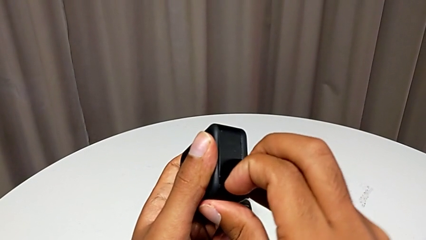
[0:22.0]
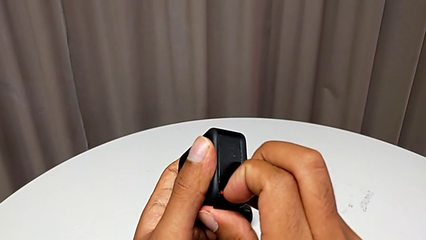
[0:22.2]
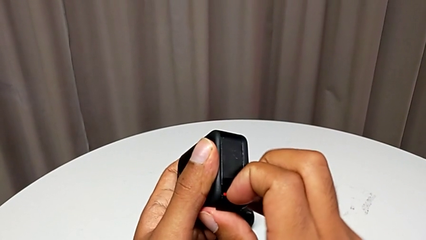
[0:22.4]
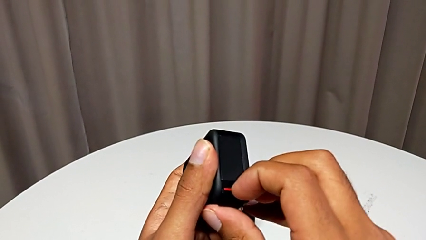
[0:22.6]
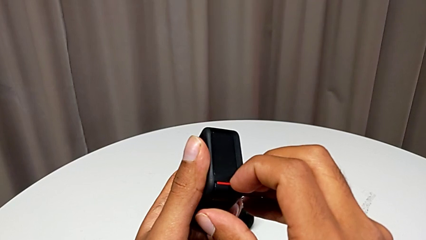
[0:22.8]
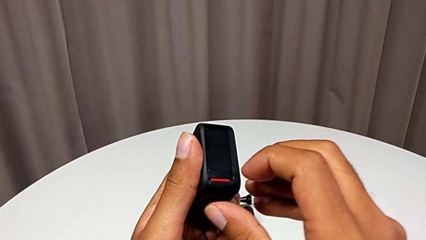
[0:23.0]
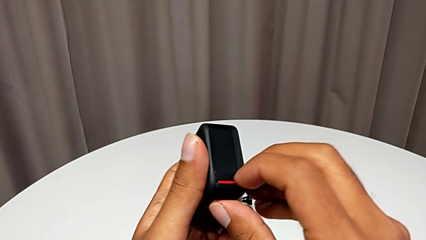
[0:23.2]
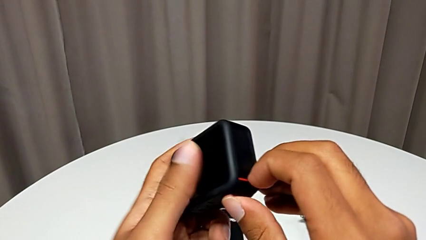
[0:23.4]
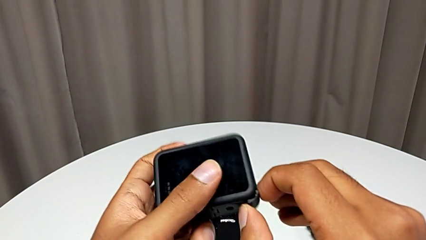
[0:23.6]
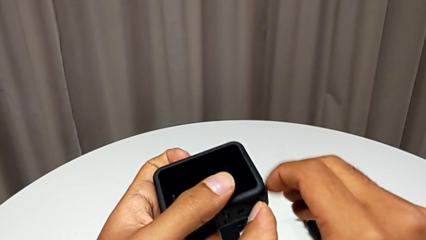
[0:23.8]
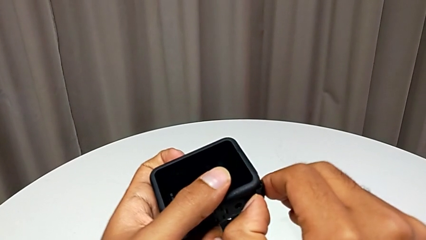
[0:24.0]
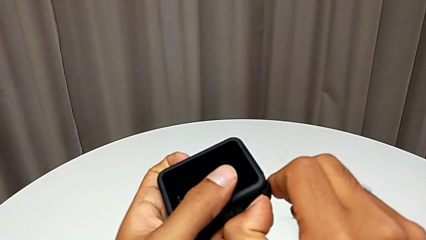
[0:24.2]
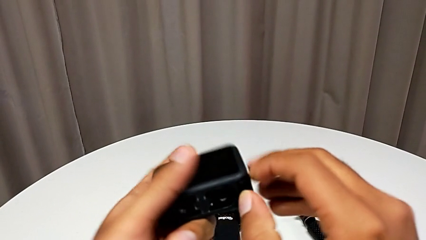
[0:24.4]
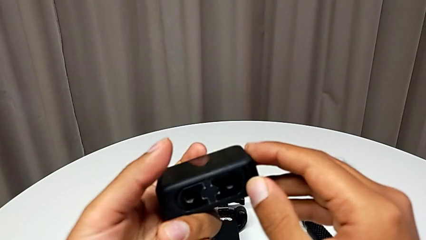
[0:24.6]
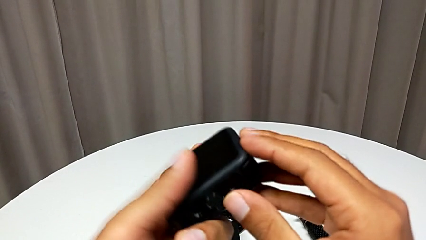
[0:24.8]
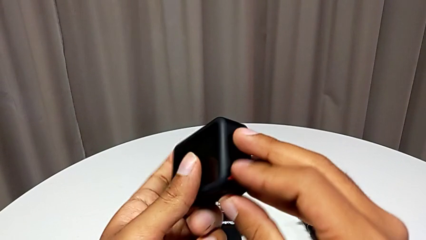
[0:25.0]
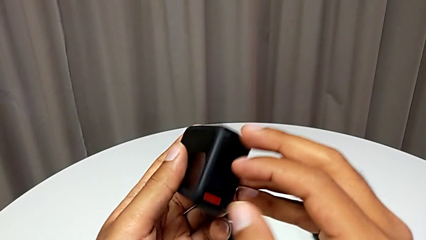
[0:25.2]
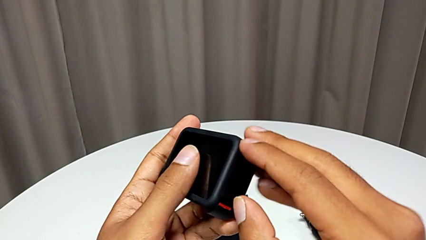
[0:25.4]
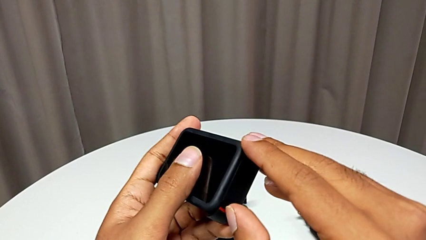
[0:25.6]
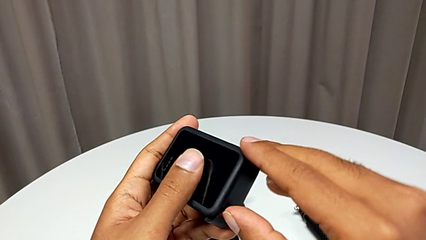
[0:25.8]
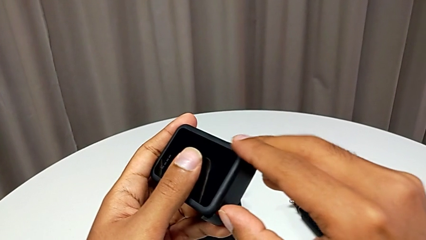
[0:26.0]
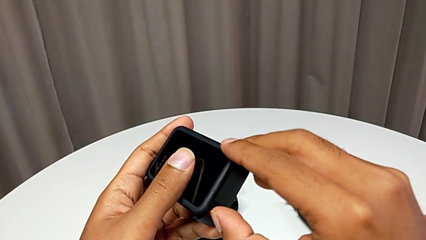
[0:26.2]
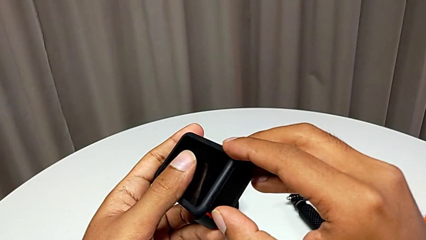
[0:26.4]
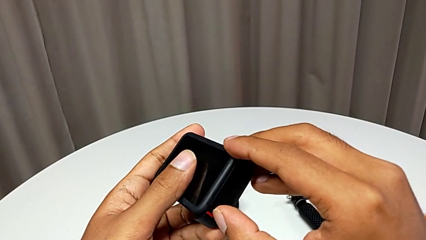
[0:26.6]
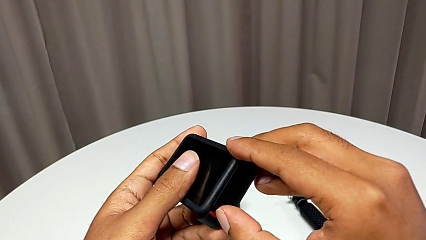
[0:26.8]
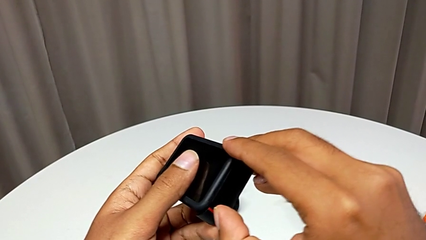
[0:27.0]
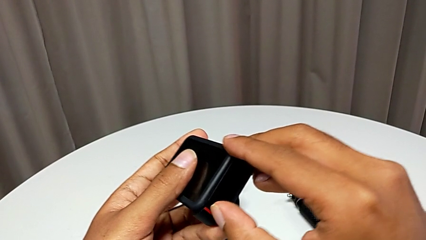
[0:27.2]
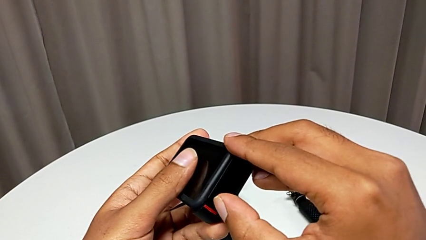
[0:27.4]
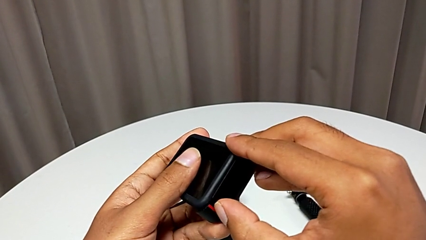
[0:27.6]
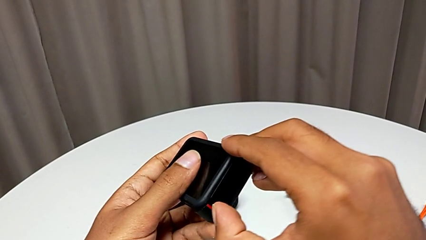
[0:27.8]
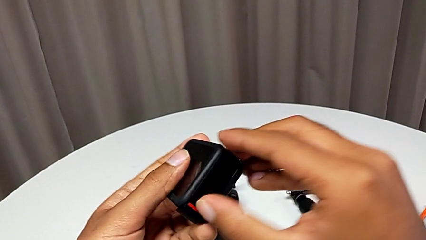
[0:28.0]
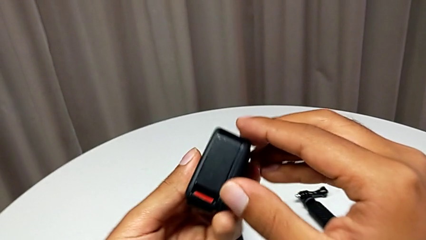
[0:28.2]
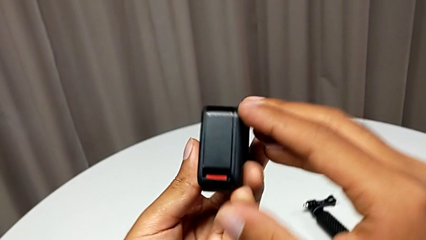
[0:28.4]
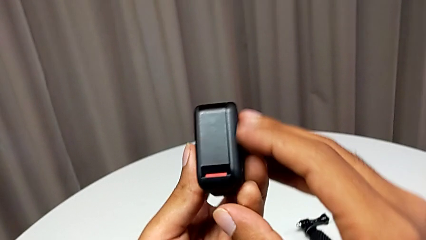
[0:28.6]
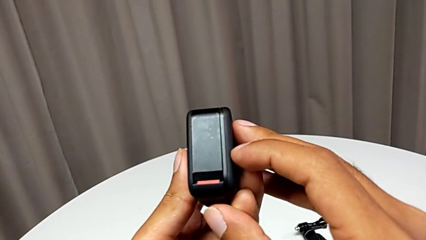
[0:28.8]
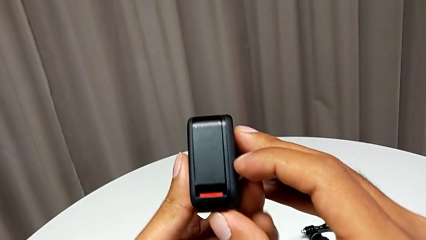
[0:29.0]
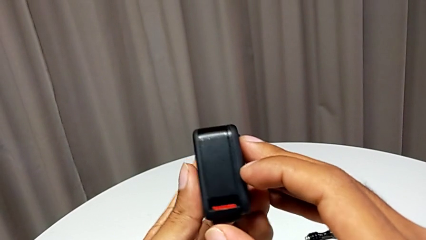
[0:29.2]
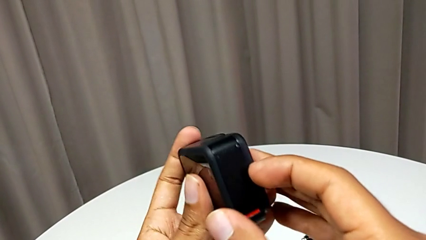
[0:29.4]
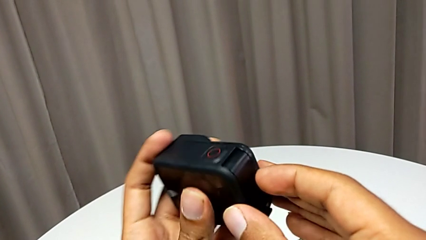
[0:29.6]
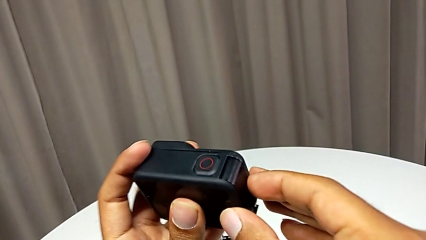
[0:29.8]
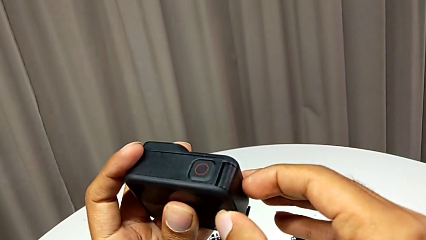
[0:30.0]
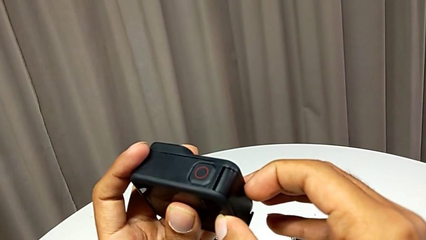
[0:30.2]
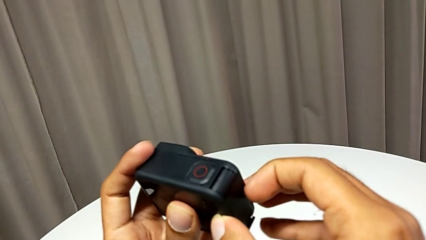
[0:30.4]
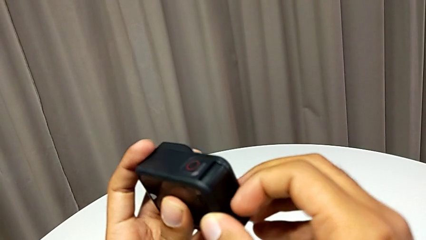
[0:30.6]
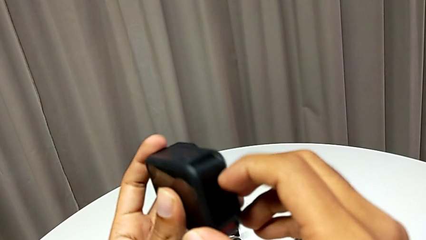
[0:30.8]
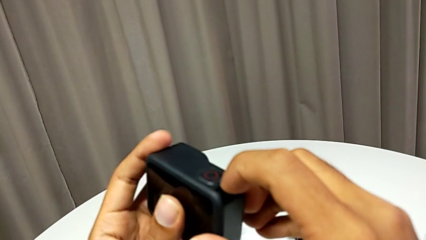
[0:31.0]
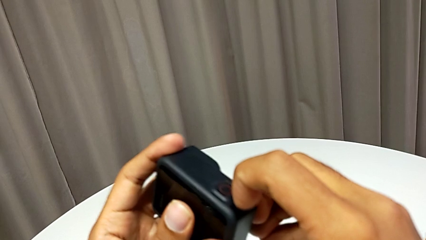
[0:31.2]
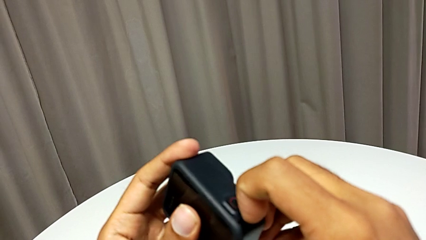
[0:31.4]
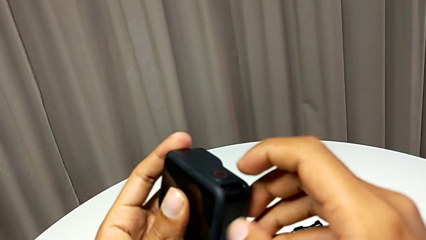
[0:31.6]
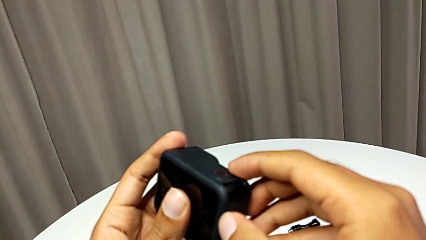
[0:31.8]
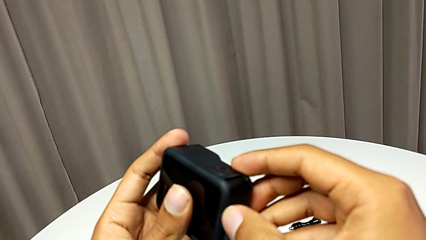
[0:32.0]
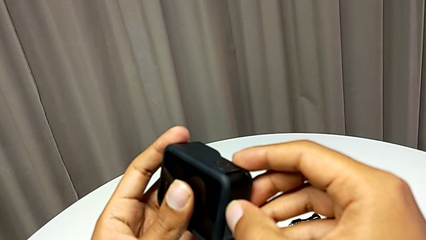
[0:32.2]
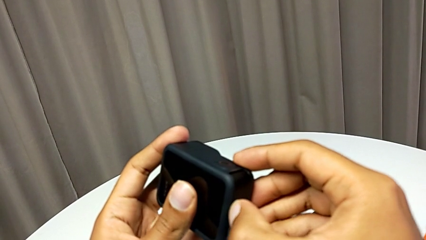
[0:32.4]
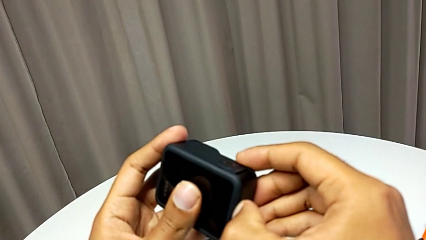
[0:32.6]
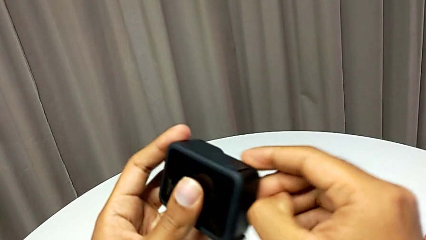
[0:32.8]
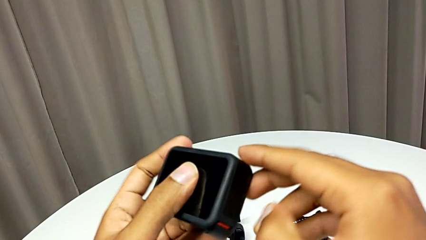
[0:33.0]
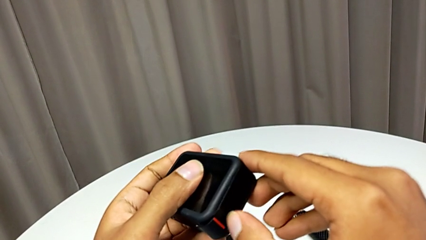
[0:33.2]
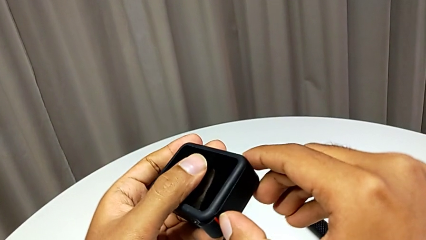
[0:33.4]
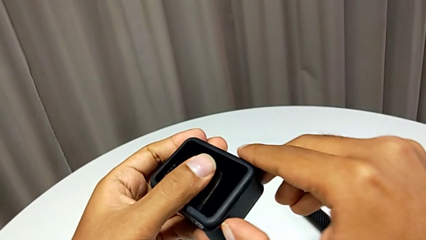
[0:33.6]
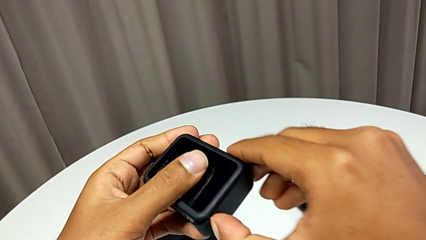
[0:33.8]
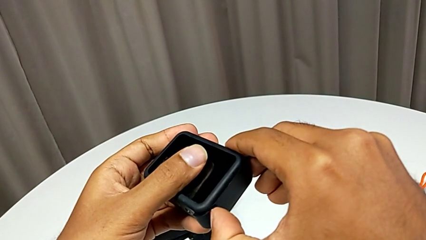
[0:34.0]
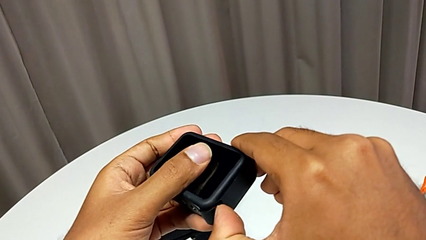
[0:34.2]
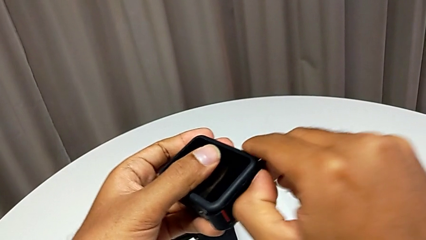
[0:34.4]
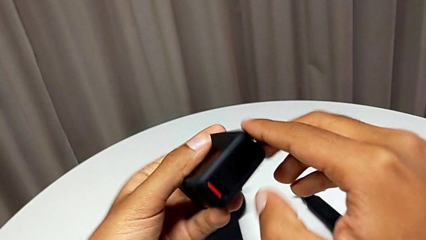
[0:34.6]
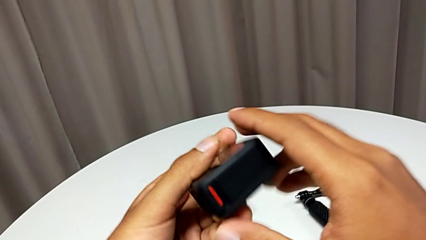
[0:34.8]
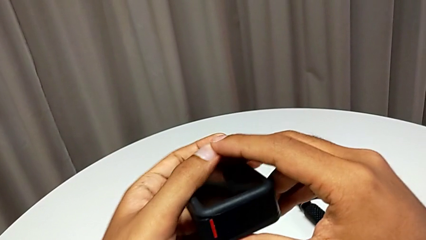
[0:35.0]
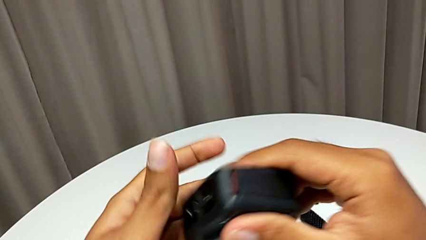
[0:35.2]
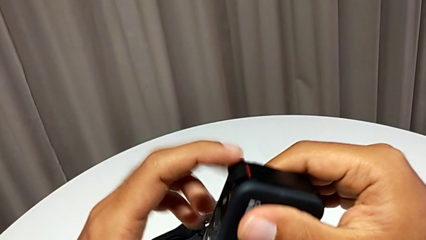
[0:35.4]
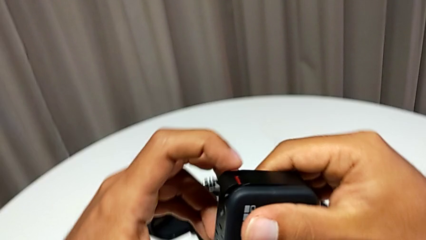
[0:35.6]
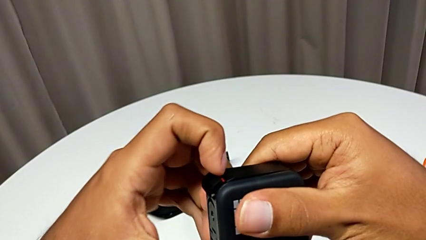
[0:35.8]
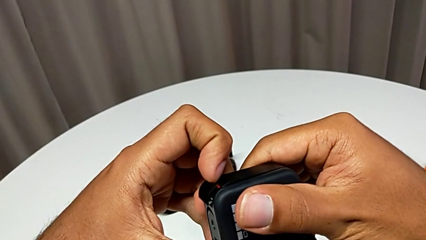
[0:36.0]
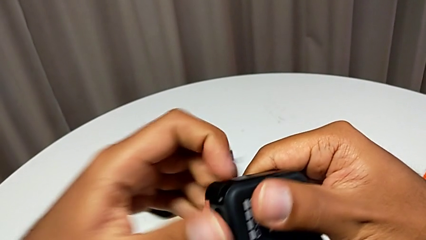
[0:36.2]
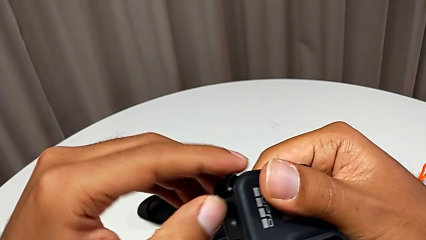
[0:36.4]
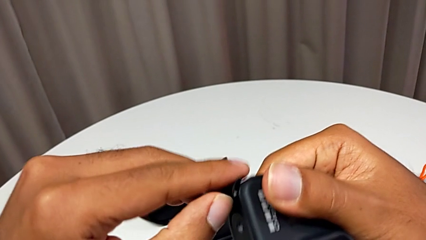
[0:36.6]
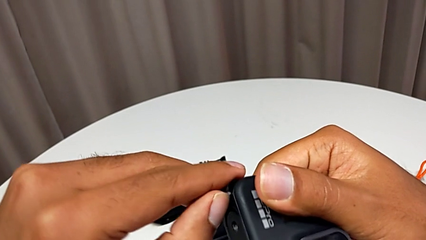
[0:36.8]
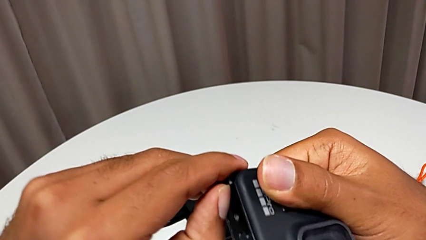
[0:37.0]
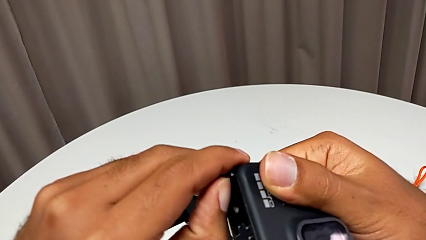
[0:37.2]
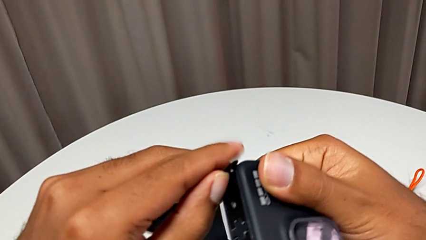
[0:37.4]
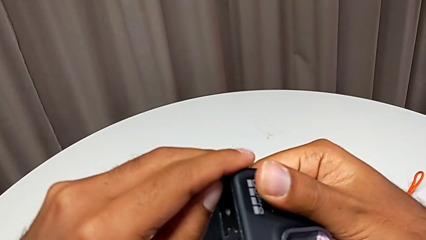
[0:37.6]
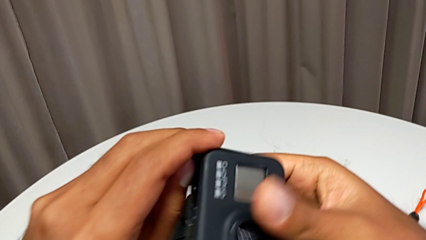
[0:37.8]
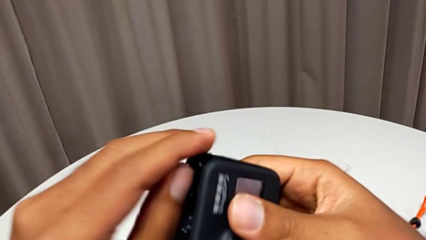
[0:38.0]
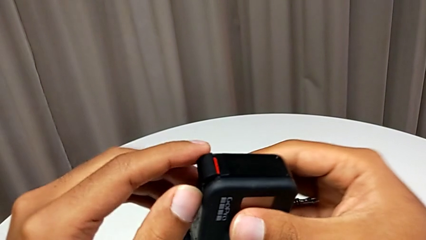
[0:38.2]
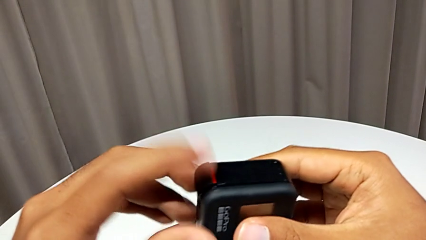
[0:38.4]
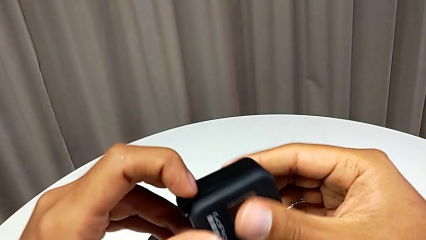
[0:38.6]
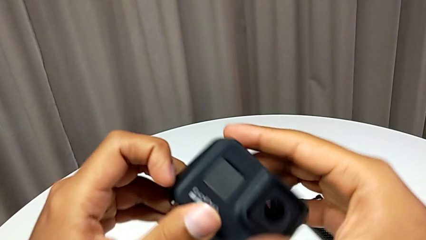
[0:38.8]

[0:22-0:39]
The camera wearer is opening the battery door. They wrongly open the battery door.
